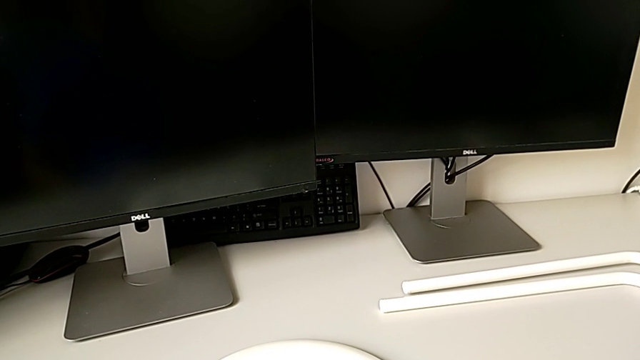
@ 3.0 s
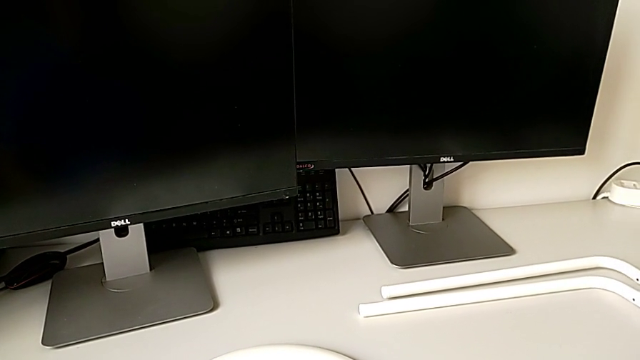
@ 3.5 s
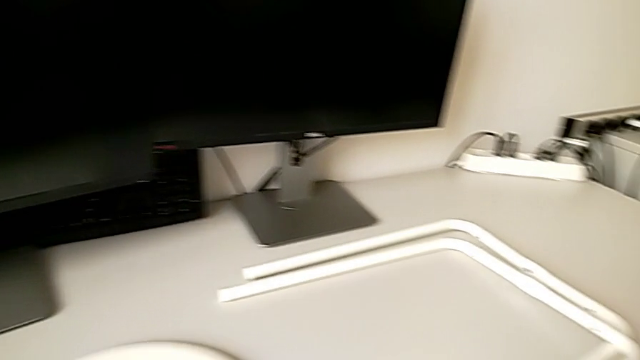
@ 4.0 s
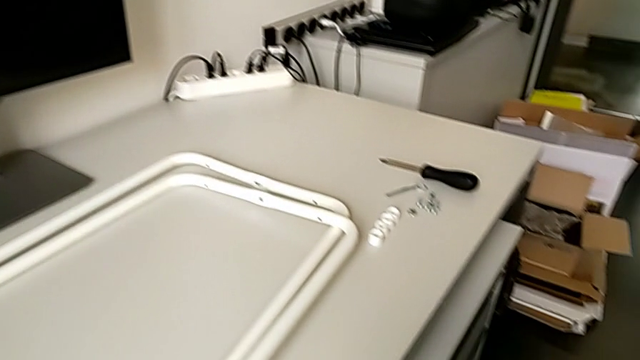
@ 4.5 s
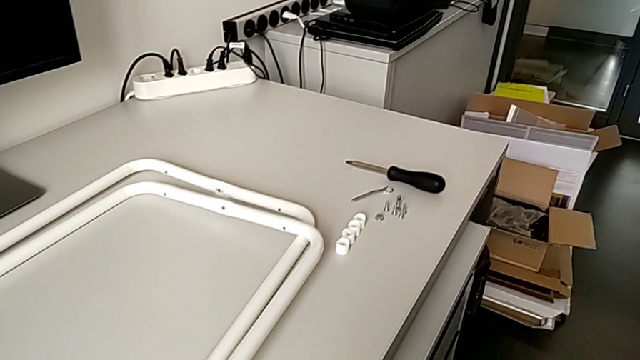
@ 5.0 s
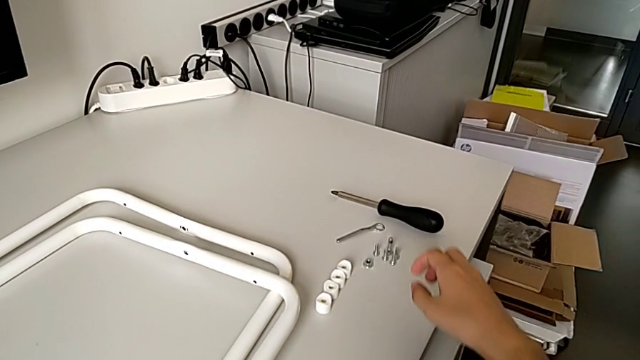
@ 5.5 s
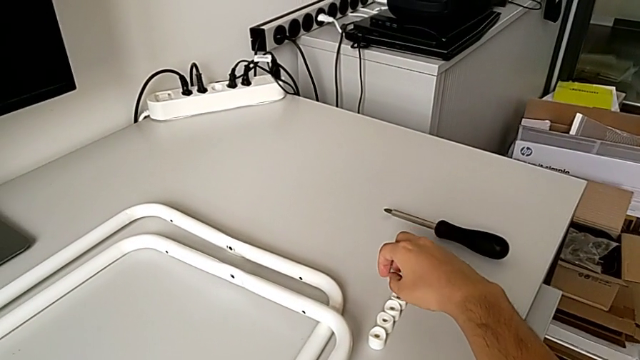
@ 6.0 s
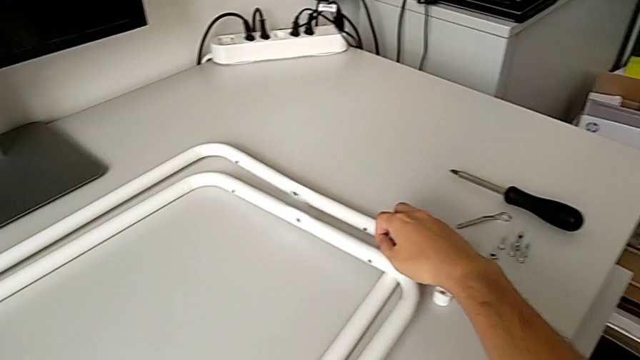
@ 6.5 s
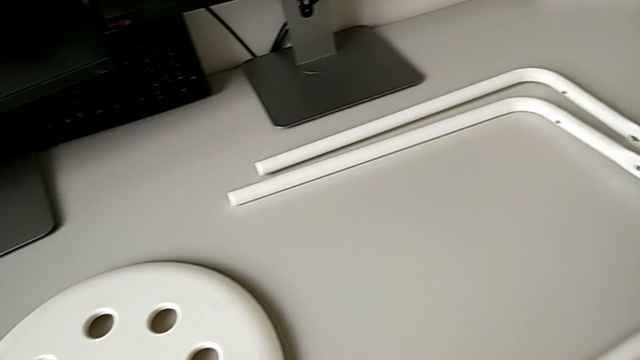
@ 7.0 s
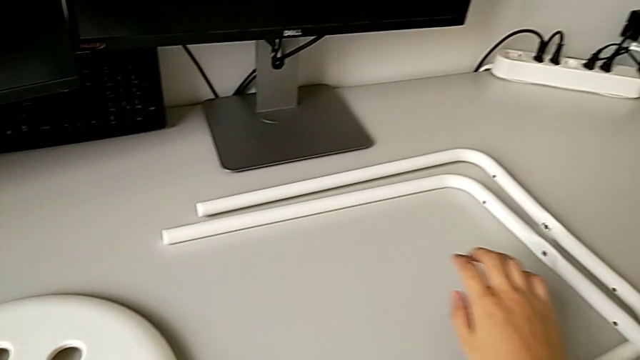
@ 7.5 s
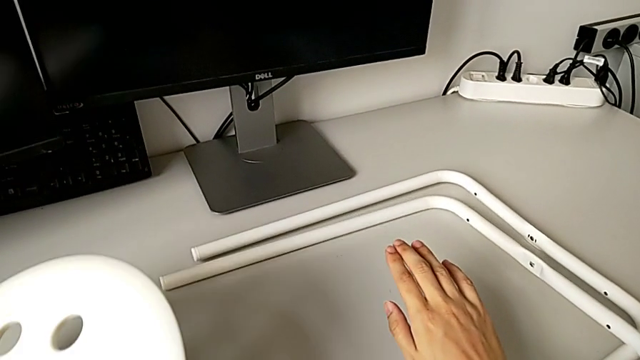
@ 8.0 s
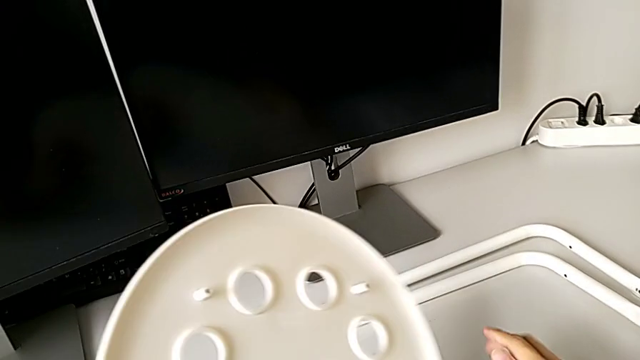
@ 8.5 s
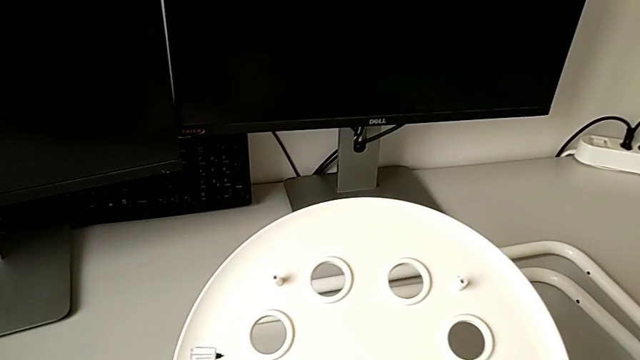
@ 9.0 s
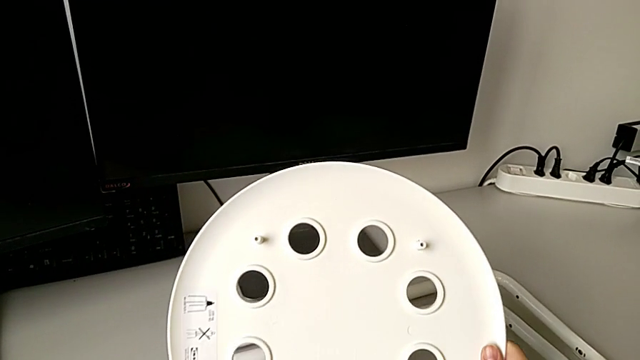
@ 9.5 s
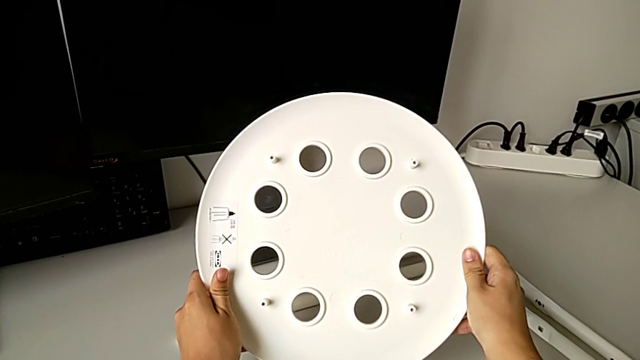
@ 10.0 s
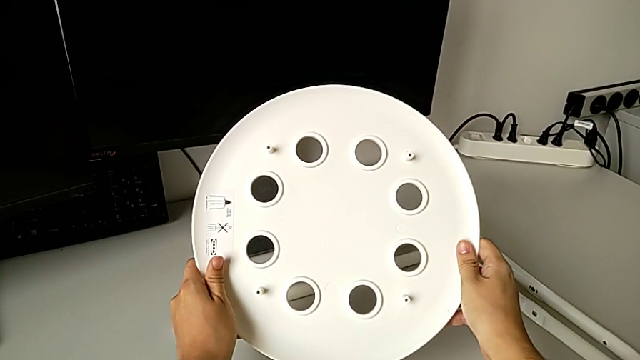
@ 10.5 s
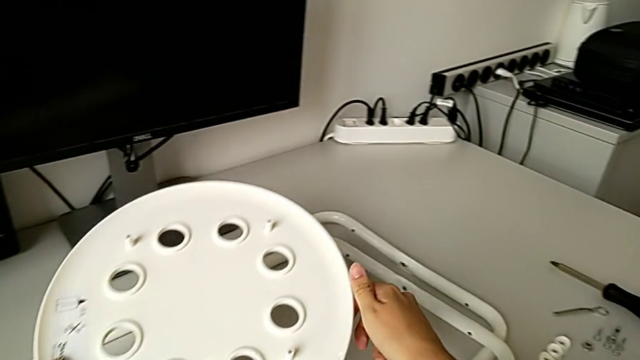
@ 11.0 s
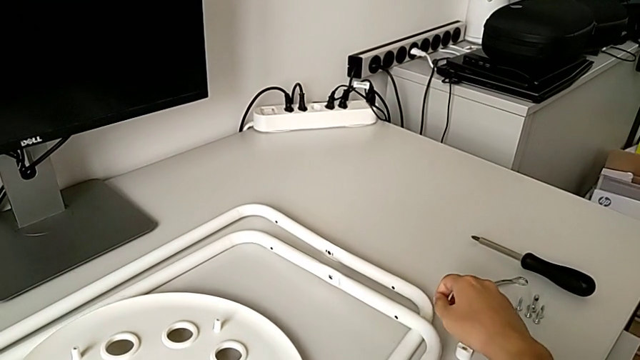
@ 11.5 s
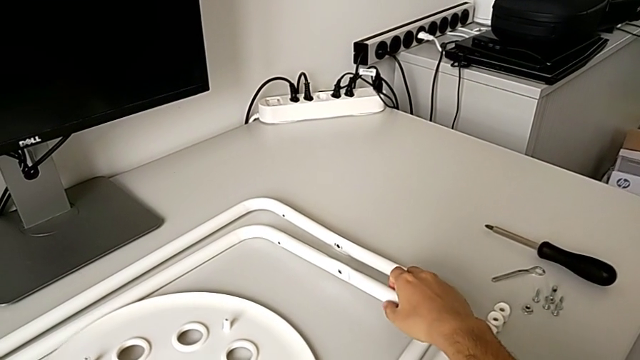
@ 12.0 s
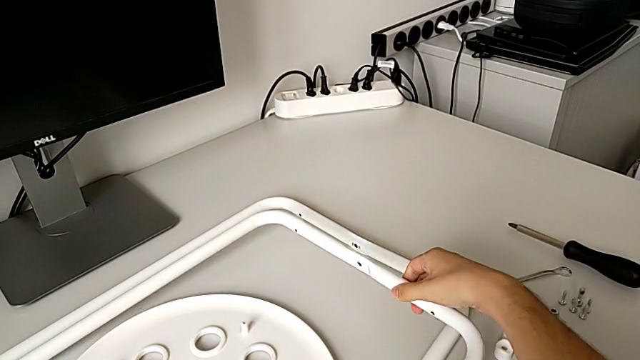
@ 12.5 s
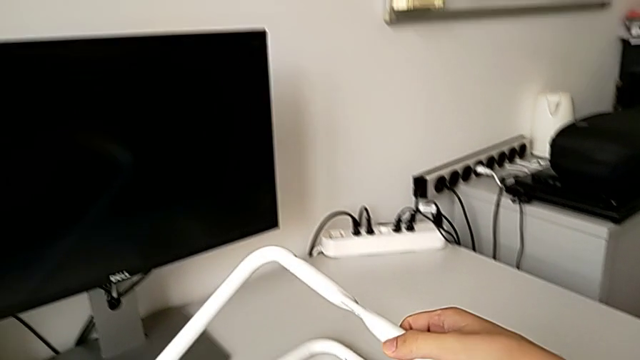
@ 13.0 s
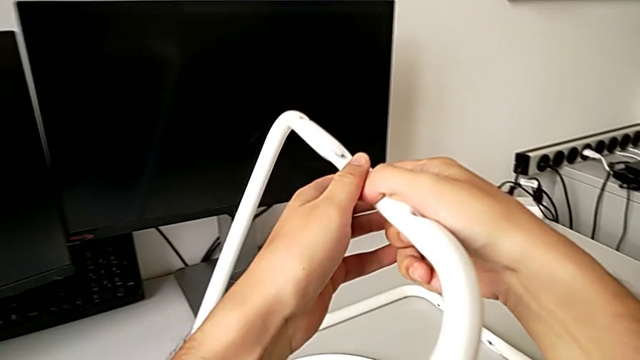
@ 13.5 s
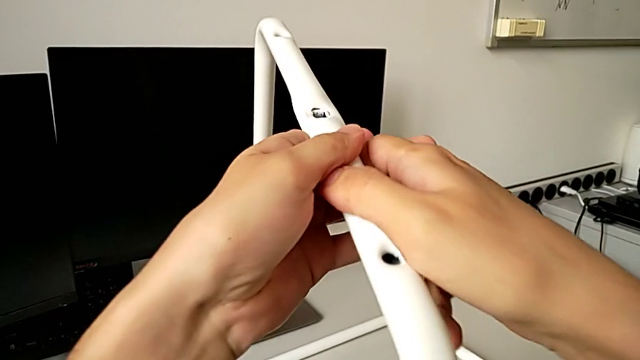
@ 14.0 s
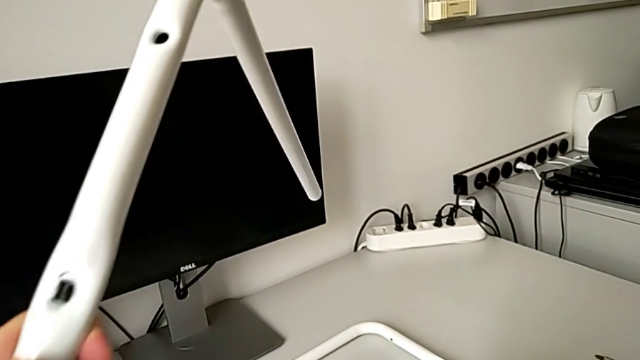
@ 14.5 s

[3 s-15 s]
The camera wearer is assembling the legs. They grab the seat, inspect it, place it and lift the first leg.

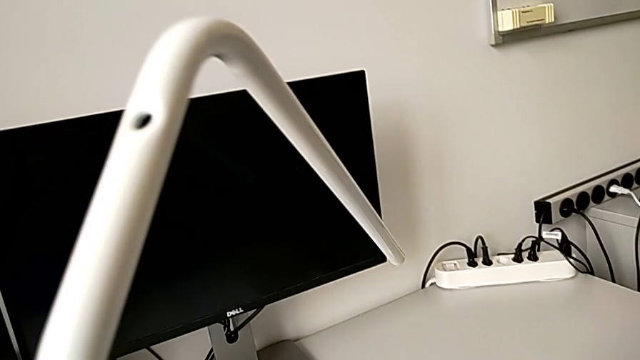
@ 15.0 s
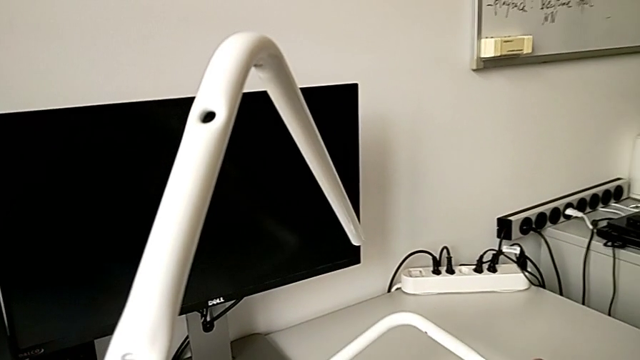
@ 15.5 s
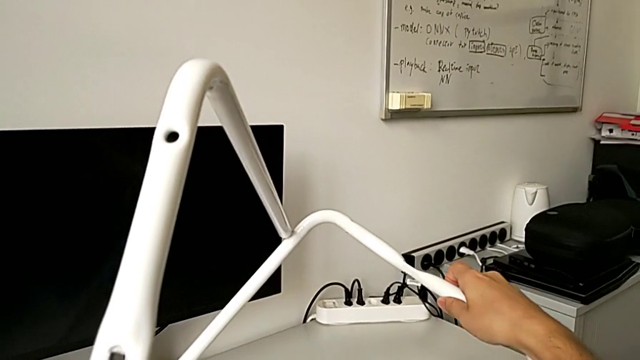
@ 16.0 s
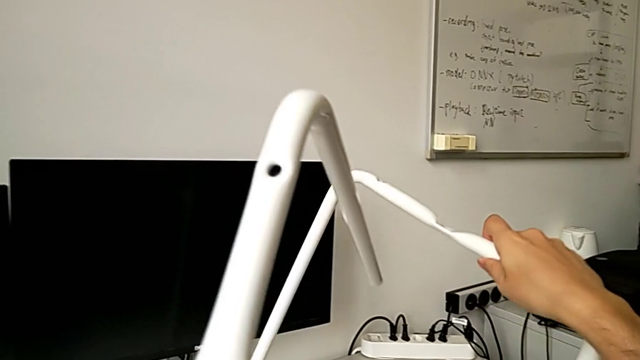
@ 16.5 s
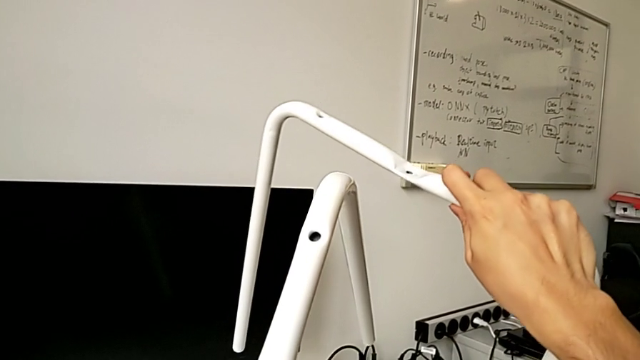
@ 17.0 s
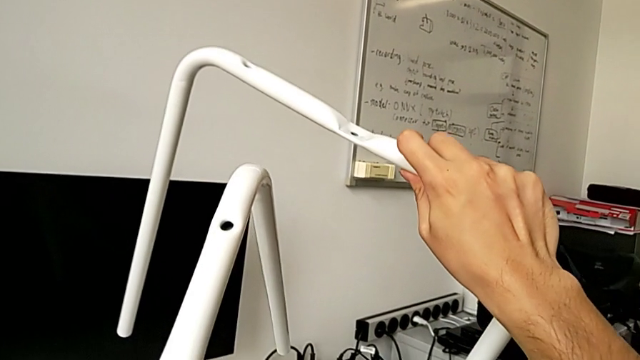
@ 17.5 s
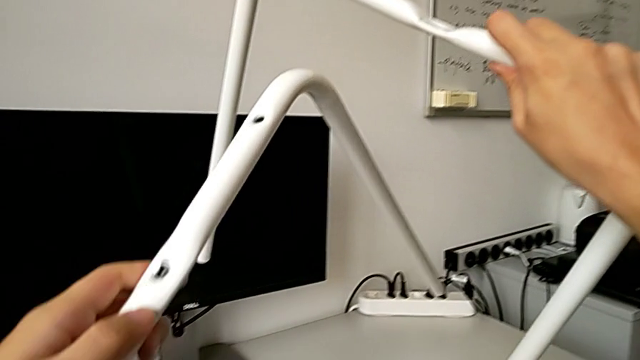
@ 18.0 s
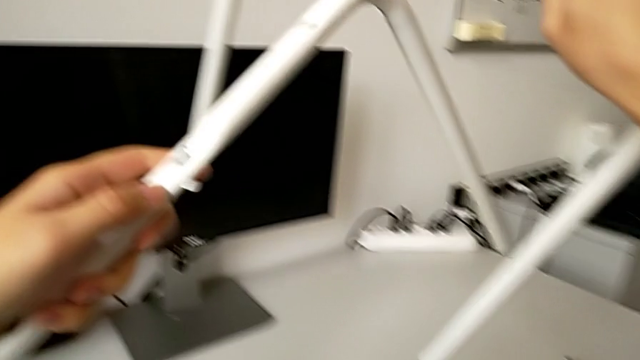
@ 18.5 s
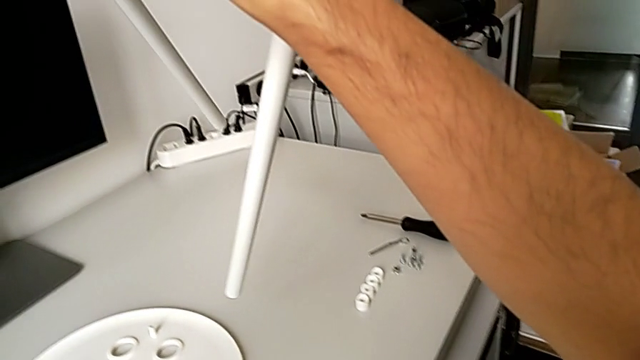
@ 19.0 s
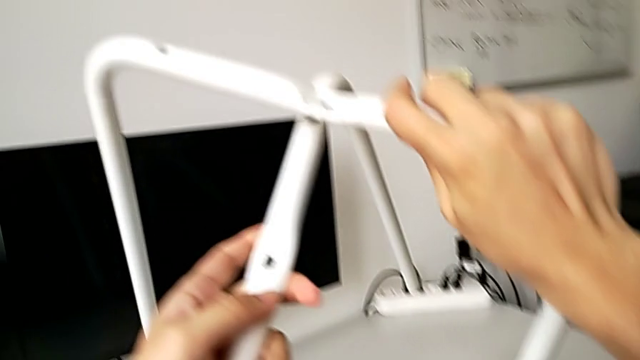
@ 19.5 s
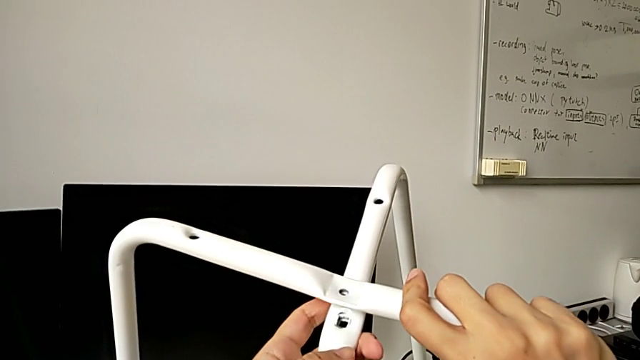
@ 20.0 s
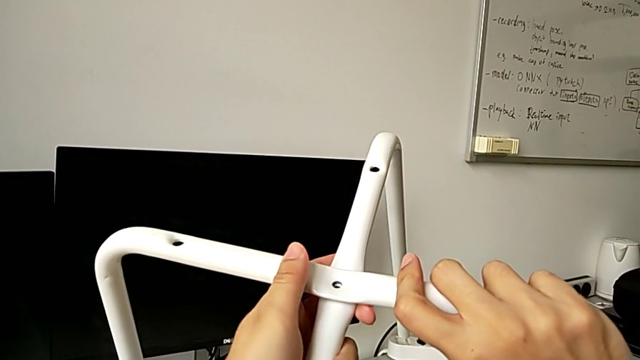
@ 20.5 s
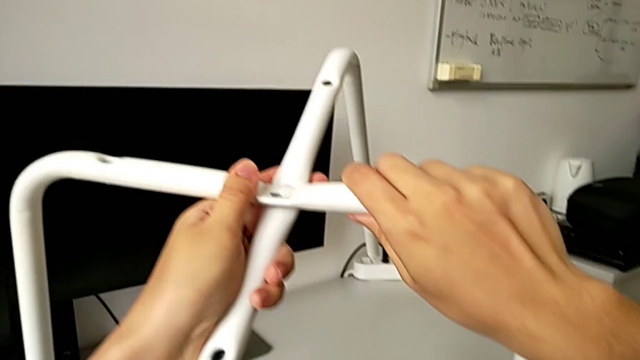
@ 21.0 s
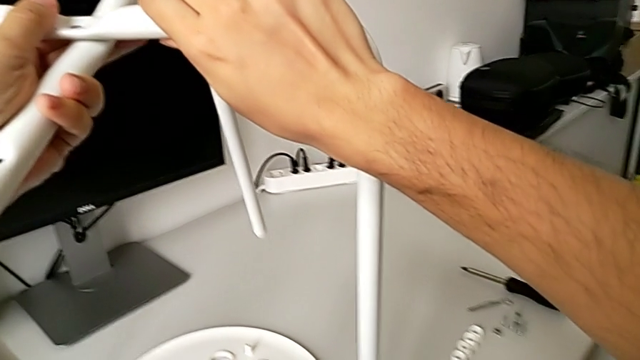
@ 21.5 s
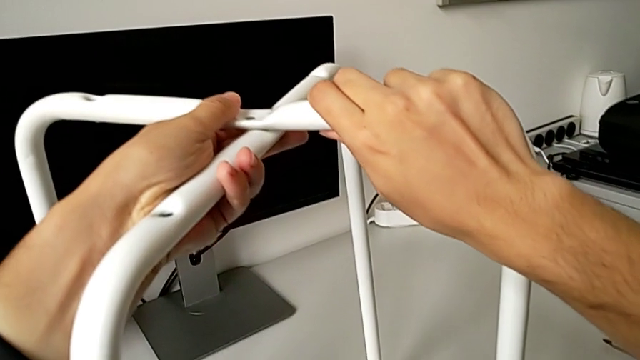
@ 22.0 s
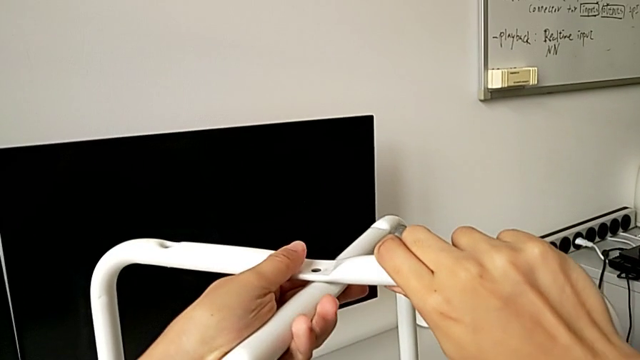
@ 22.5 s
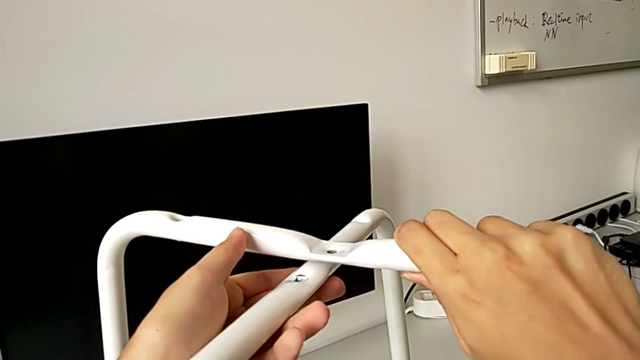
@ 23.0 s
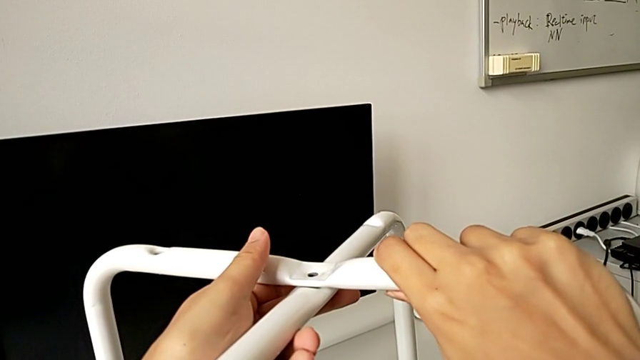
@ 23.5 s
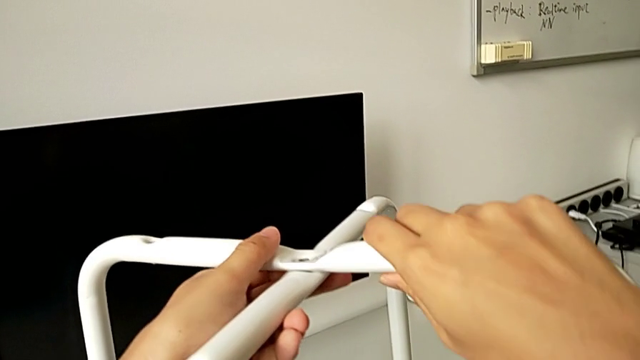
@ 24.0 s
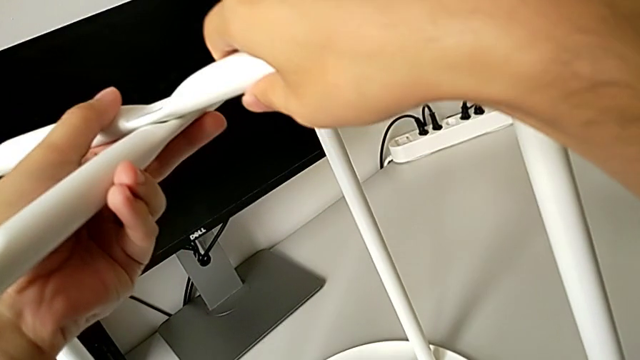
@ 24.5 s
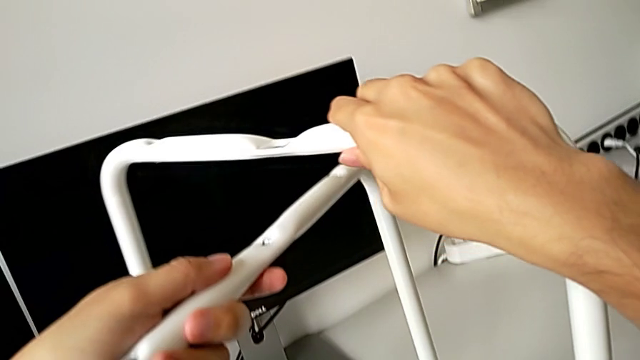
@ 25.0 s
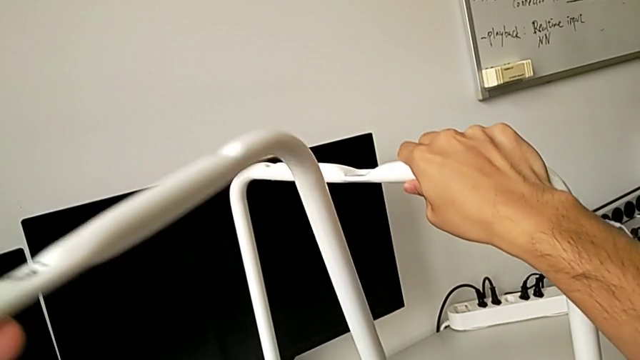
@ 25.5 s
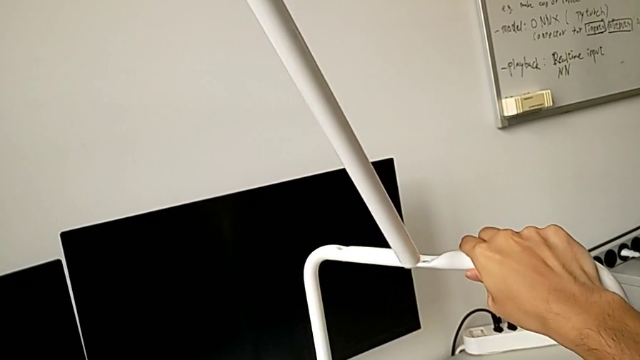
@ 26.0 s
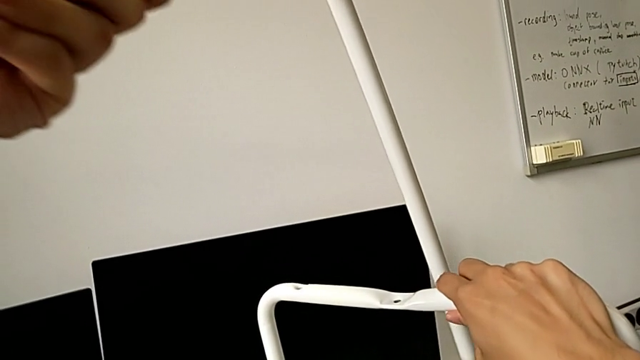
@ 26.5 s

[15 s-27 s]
The camera wearer is assembling the legs. They lift the second leg, align it, withdraw it and lift it.
